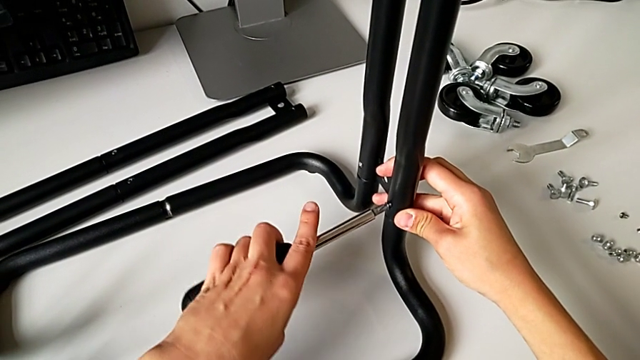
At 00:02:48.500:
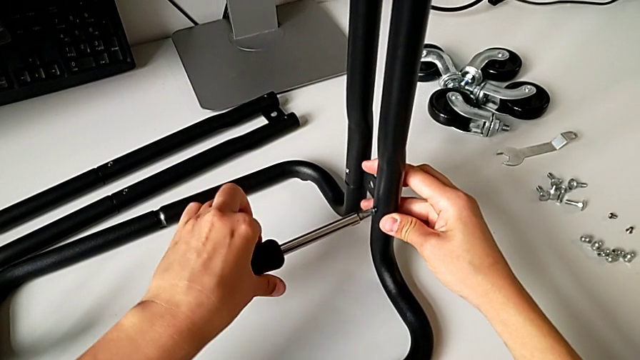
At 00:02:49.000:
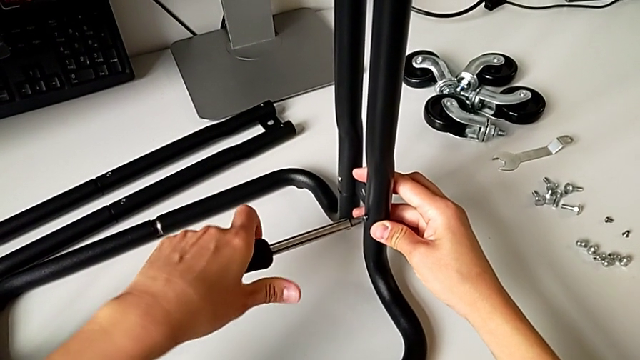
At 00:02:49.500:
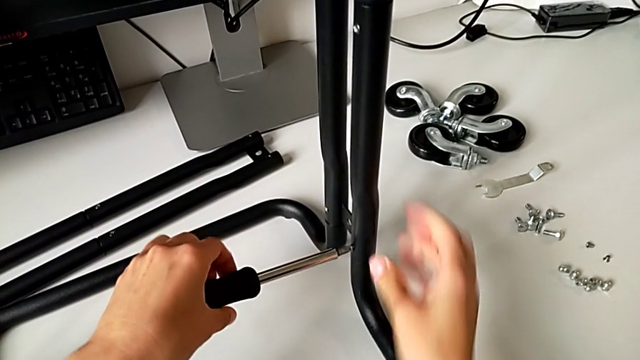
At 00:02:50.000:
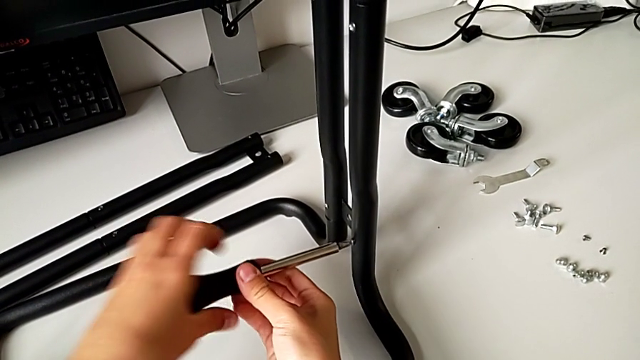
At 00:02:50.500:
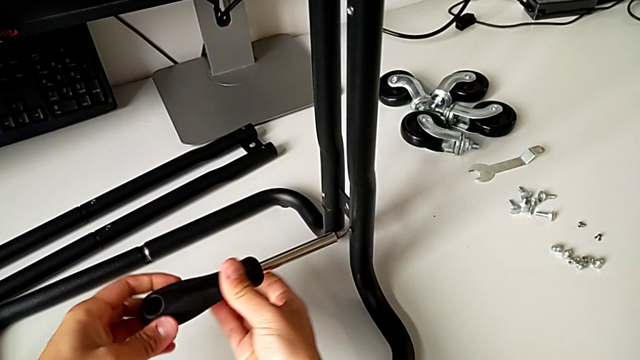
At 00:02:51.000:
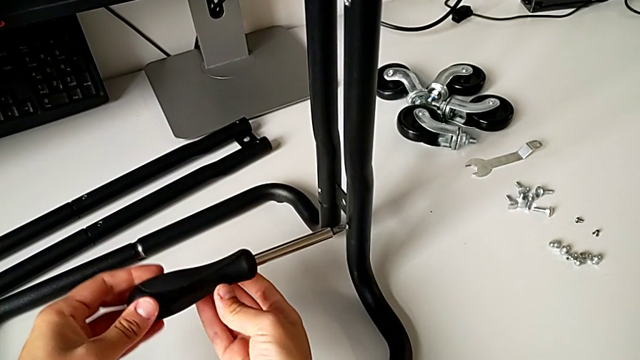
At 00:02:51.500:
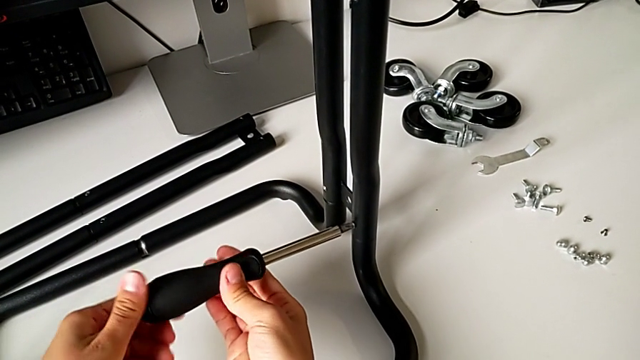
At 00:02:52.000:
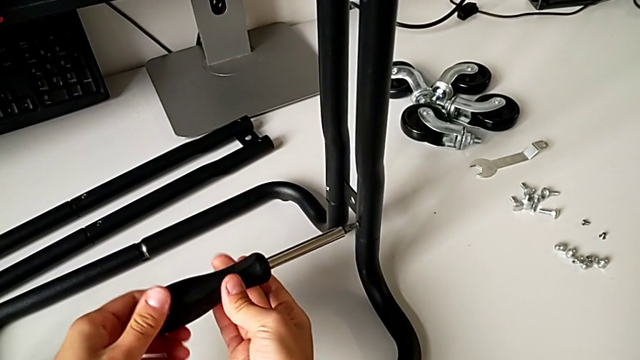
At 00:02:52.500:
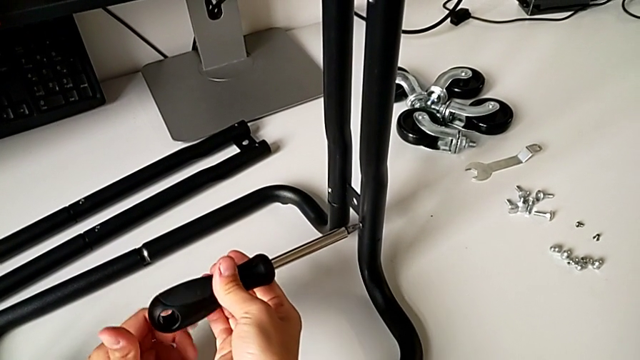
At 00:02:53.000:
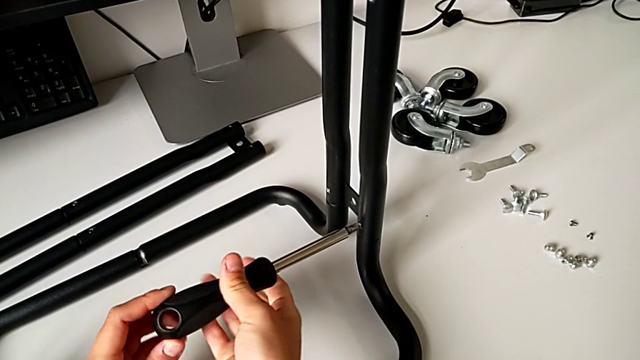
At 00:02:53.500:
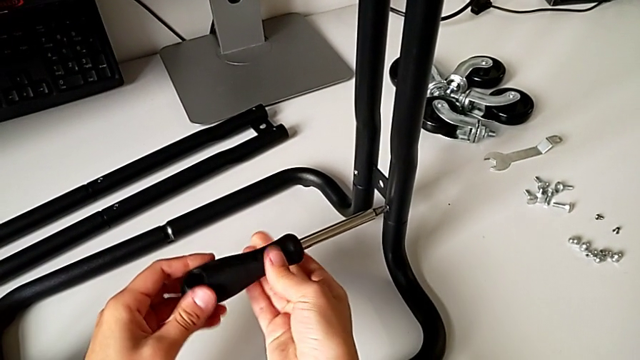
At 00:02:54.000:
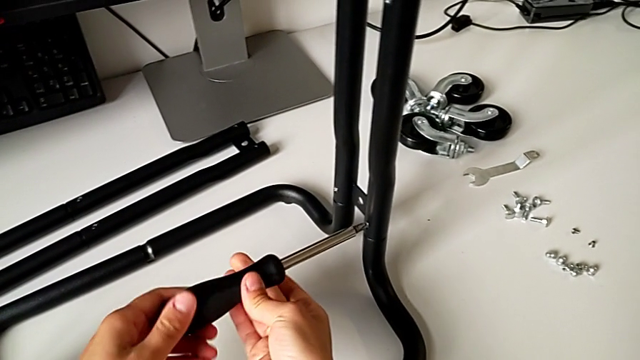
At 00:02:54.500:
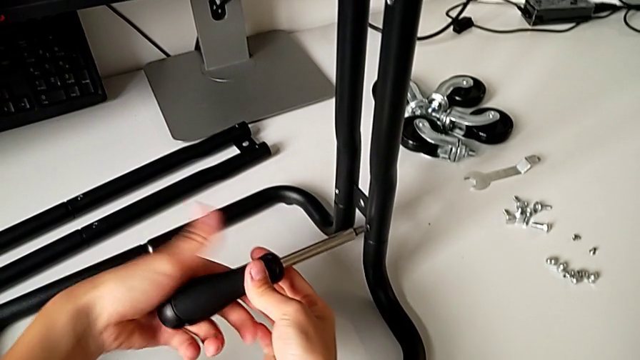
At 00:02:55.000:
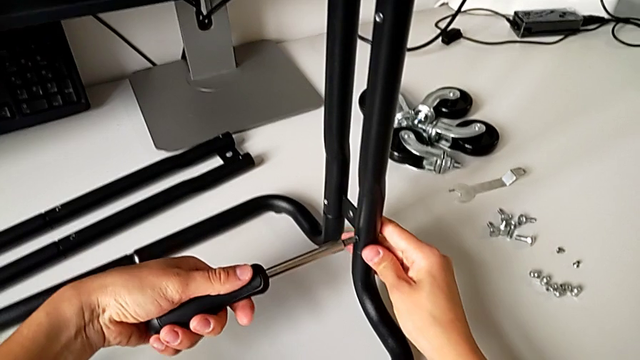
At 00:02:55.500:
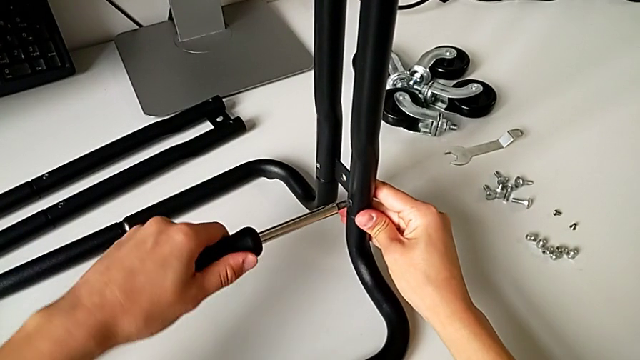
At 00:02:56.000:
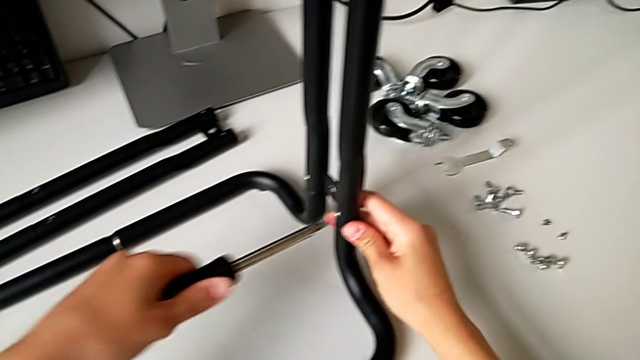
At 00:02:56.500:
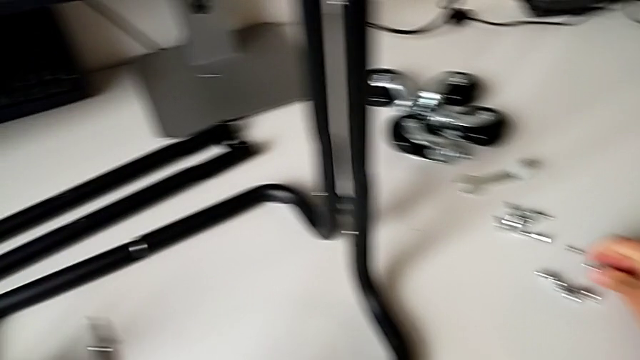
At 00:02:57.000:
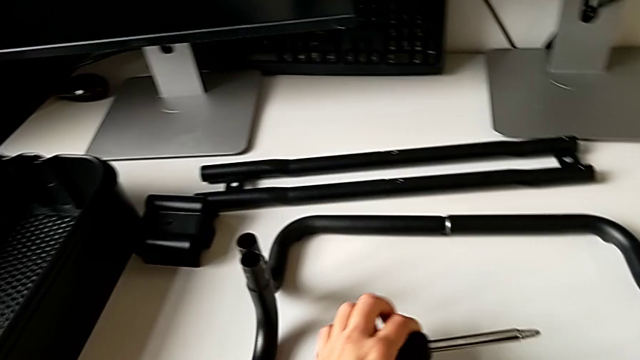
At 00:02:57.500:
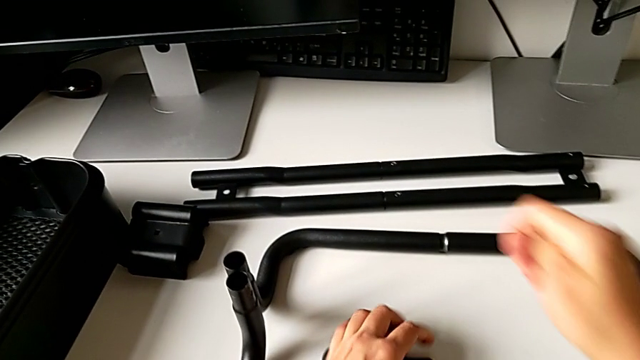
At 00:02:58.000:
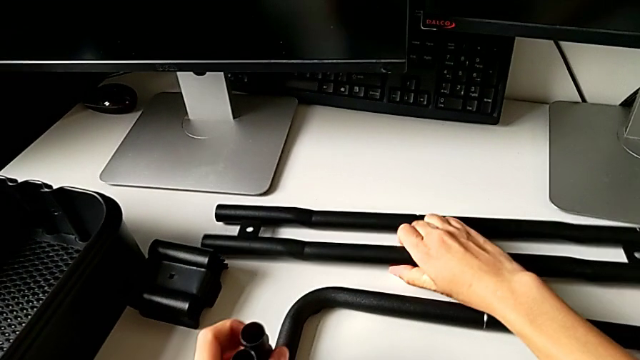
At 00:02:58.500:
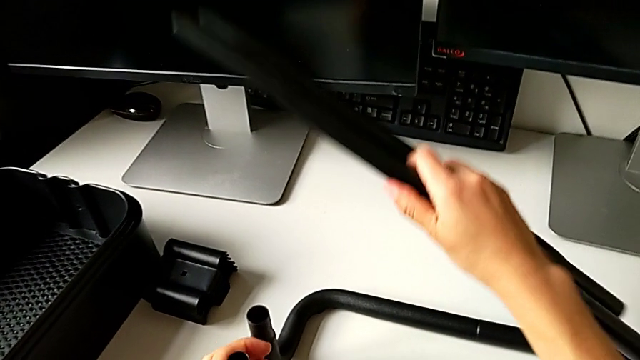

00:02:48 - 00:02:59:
The camera wearer is assembling the side bar into the base frame. They keep screwing the second screw and grab the second leg.

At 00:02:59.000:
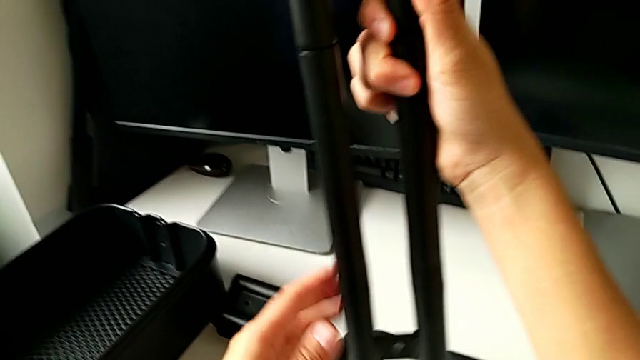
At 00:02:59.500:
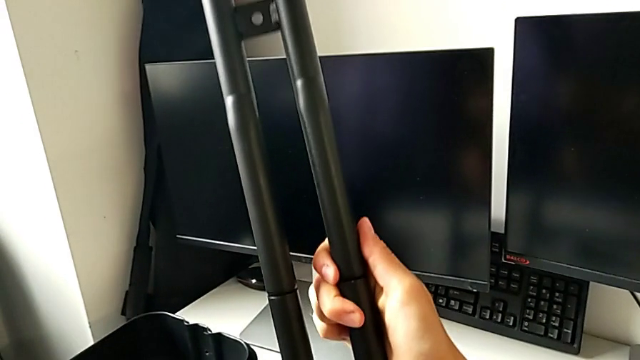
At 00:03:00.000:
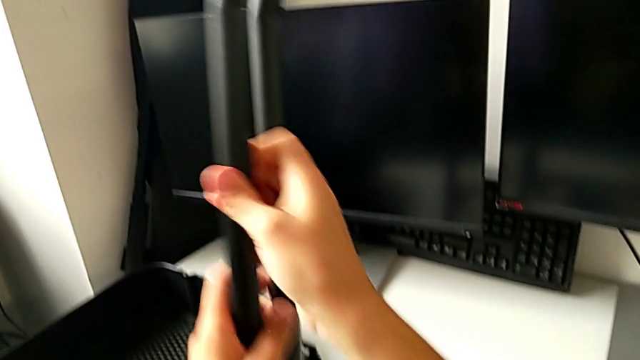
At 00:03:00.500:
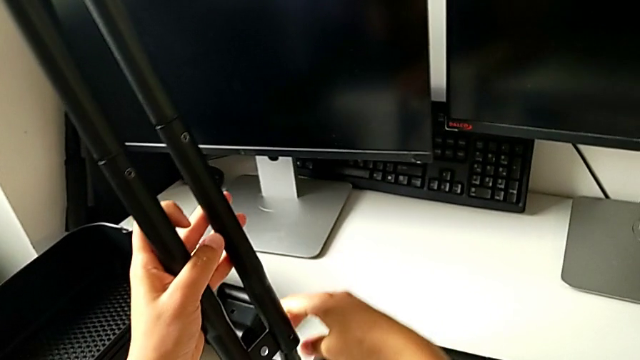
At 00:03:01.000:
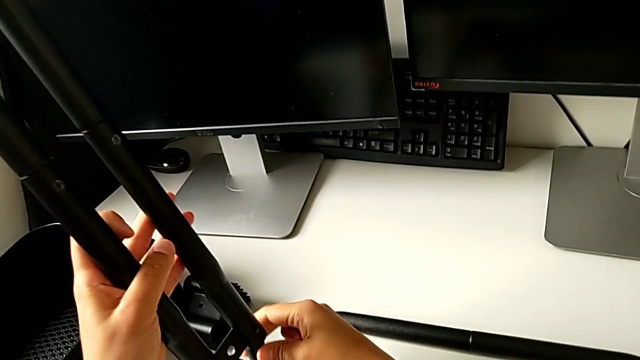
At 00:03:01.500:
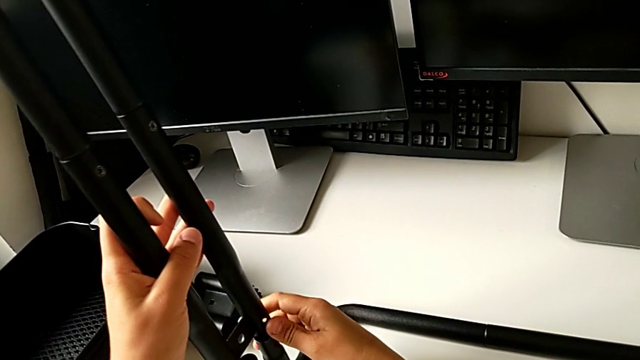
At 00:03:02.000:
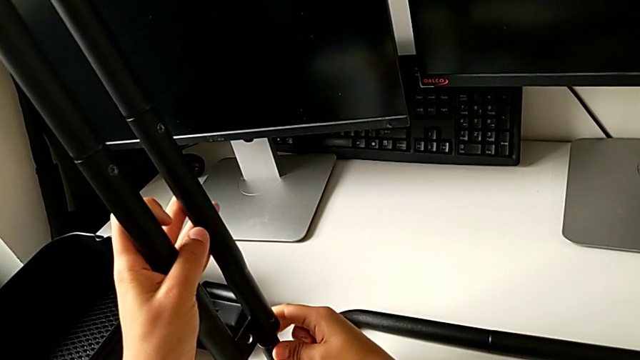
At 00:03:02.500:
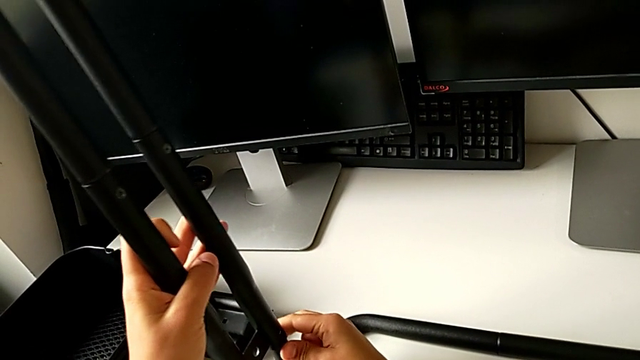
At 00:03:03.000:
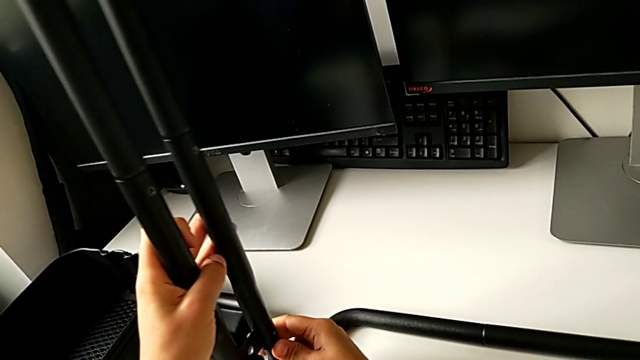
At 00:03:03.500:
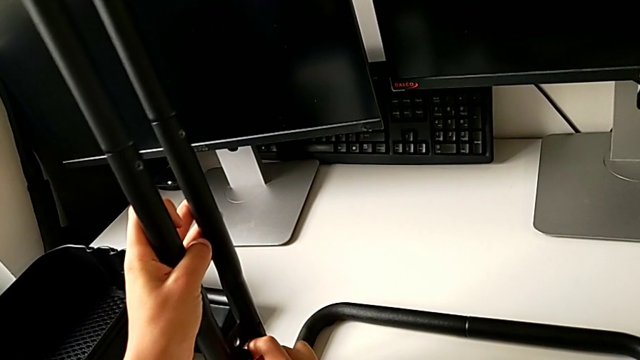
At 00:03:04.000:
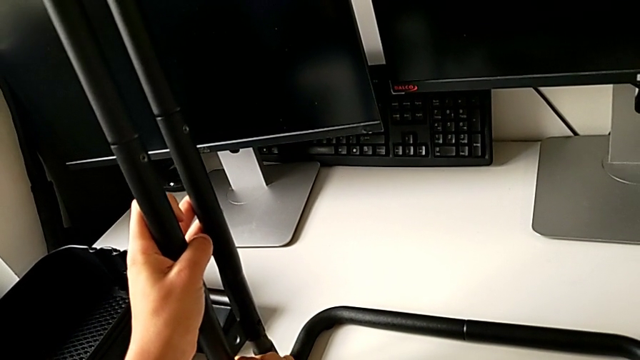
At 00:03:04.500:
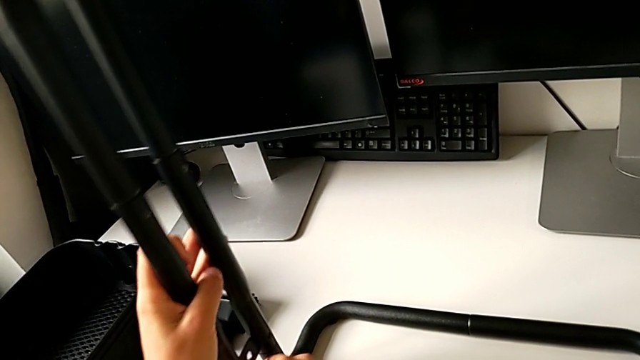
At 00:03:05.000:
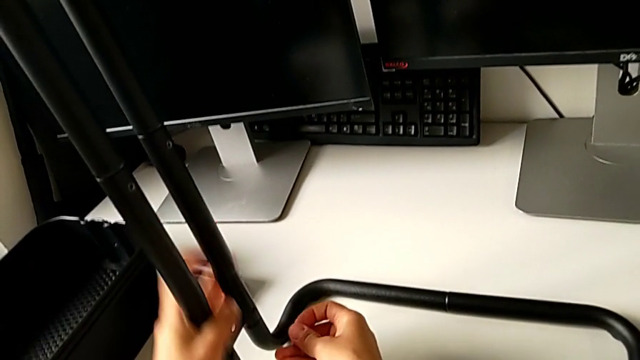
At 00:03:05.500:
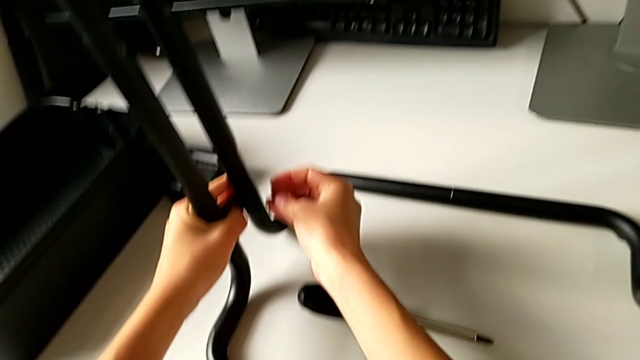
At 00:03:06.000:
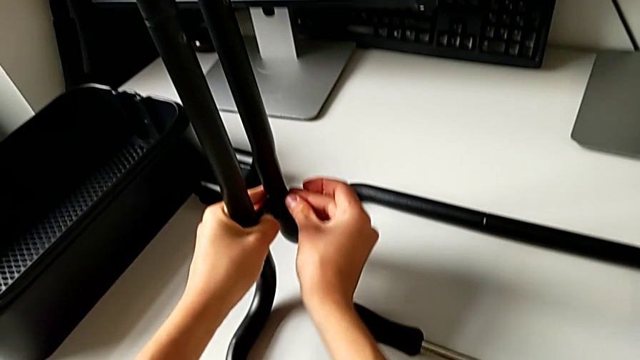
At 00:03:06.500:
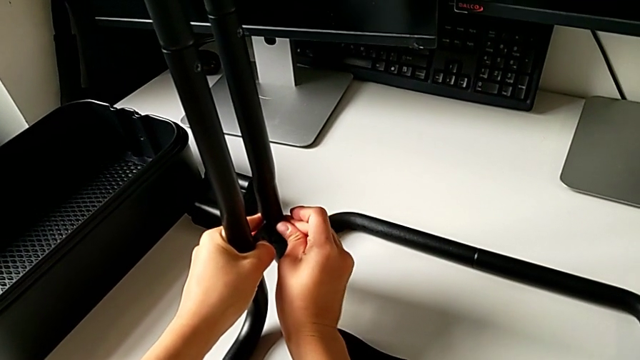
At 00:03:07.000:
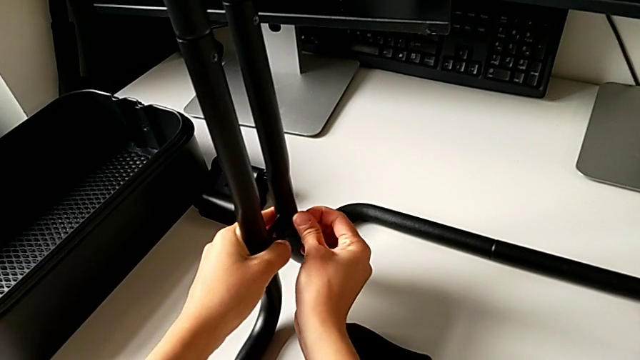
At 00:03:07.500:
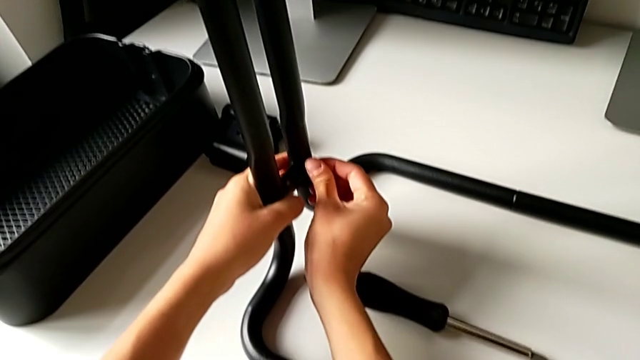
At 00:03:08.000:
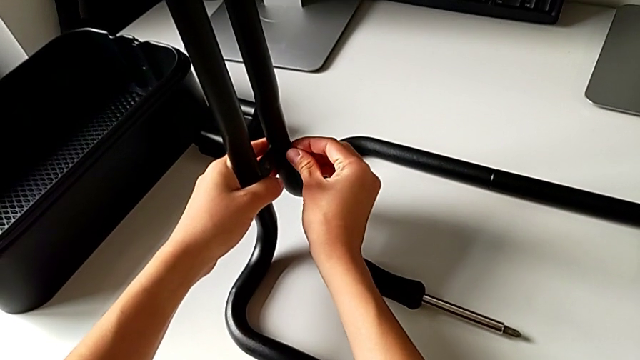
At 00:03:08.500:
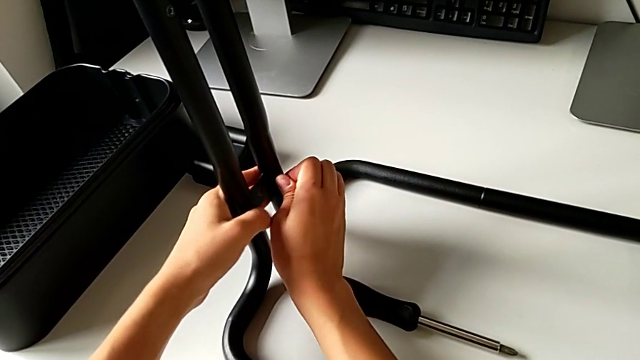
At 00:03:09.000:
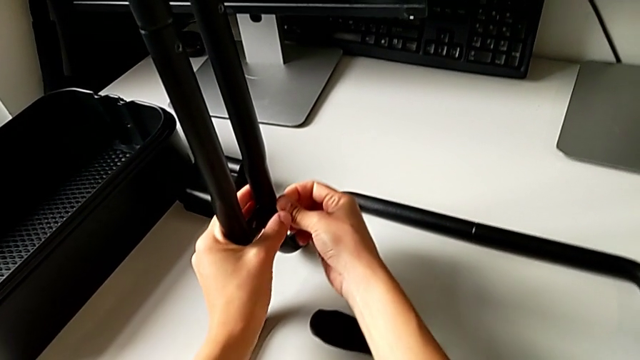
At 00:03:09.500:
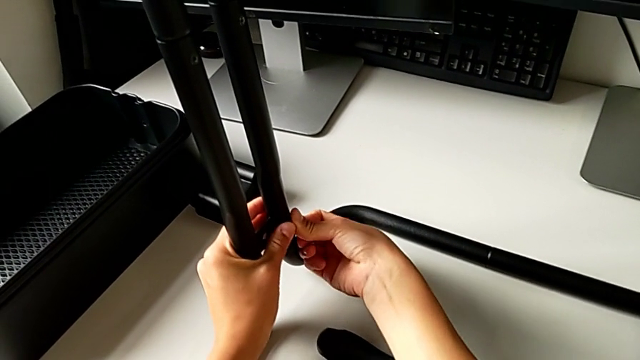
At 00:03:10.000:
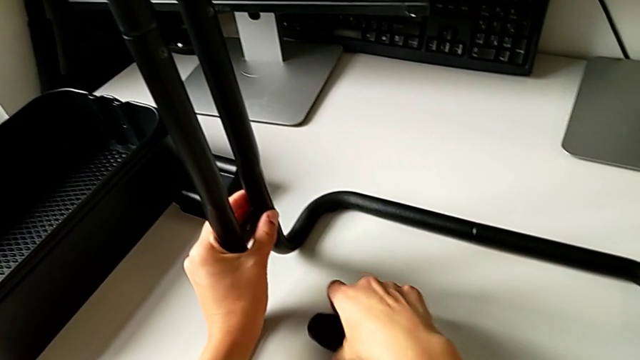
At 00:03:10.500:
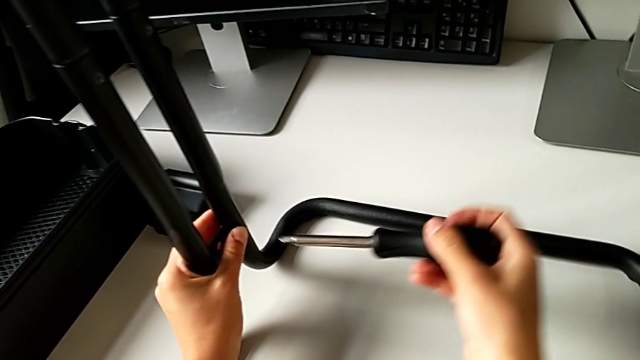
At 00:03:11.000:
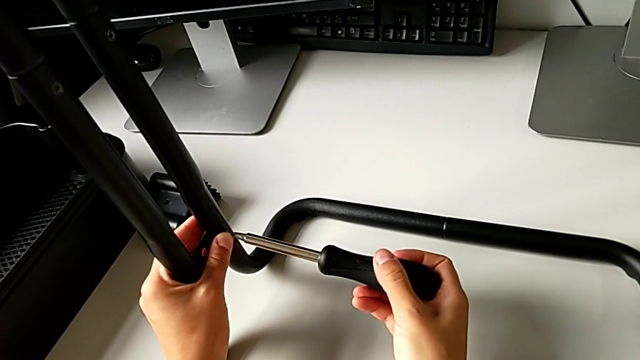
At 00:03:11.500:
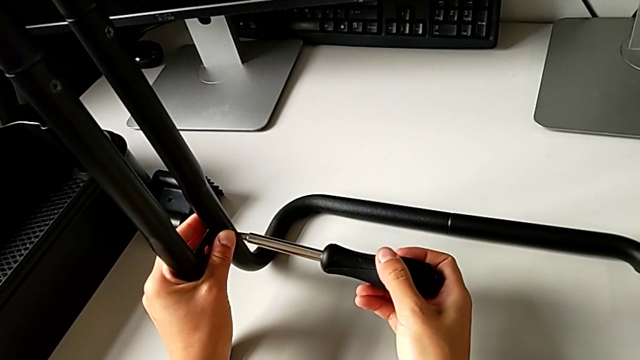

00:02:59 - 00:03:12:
The camera wearer is assembling the side bar into the base frame. They rotate the second leg, place it, place the first screw and grab the black screwdriver.
